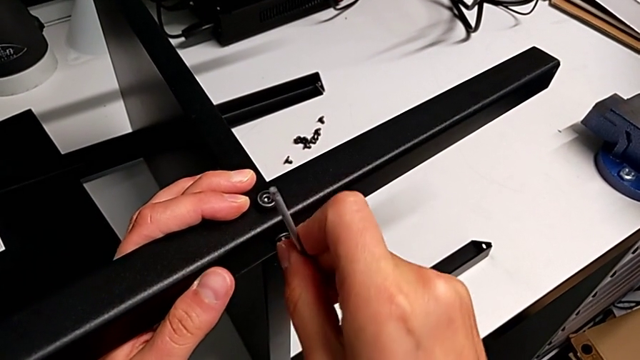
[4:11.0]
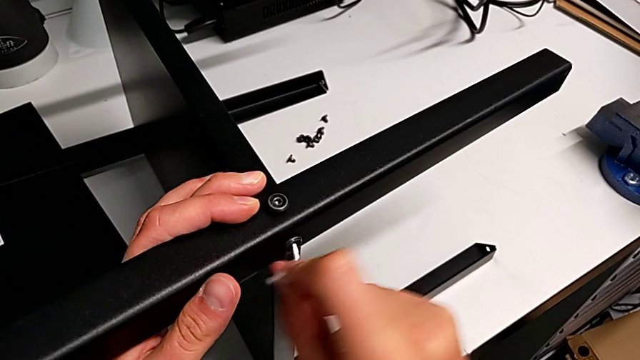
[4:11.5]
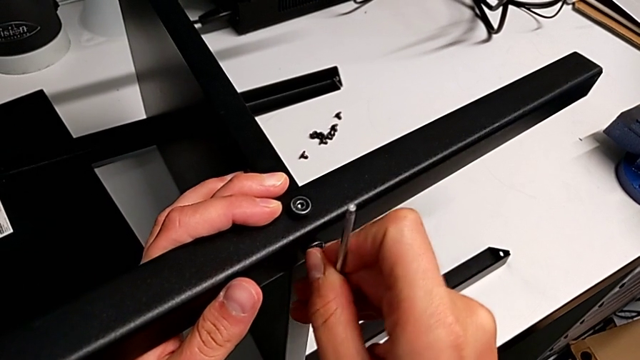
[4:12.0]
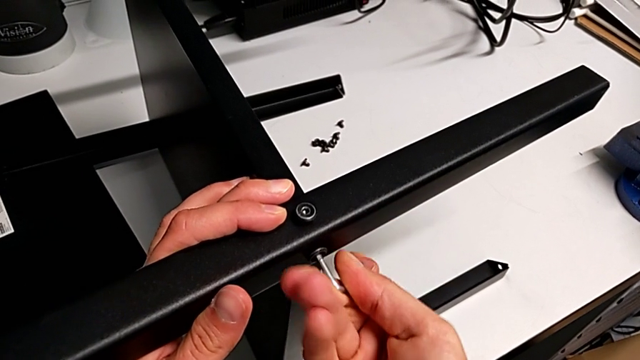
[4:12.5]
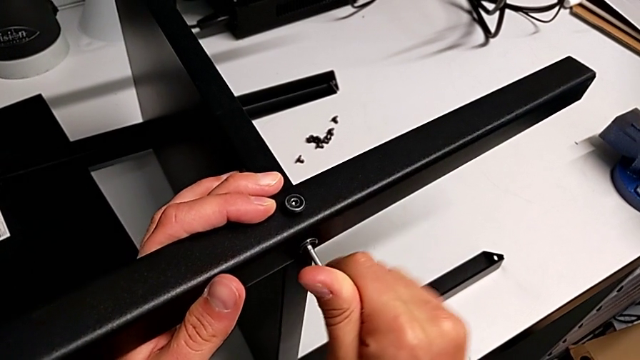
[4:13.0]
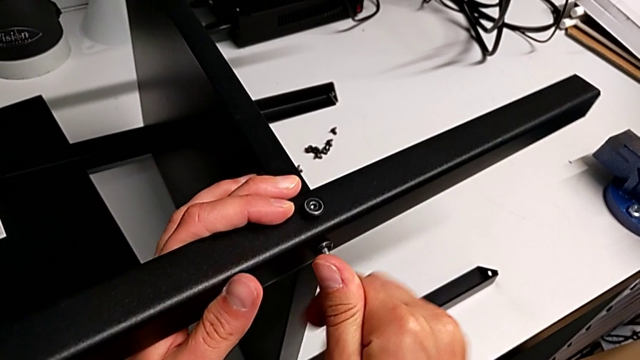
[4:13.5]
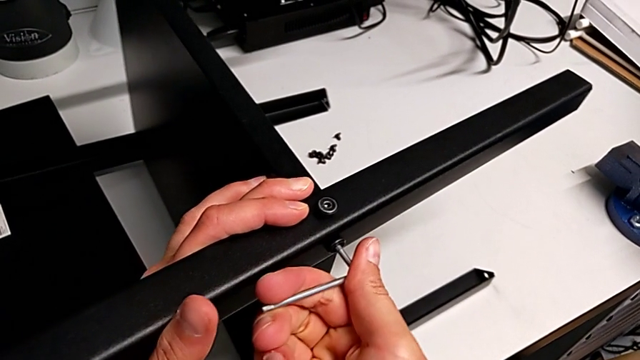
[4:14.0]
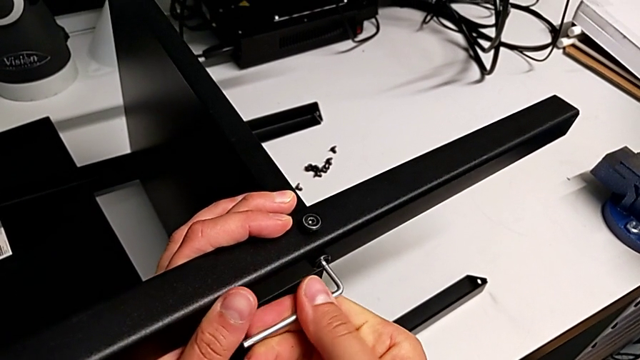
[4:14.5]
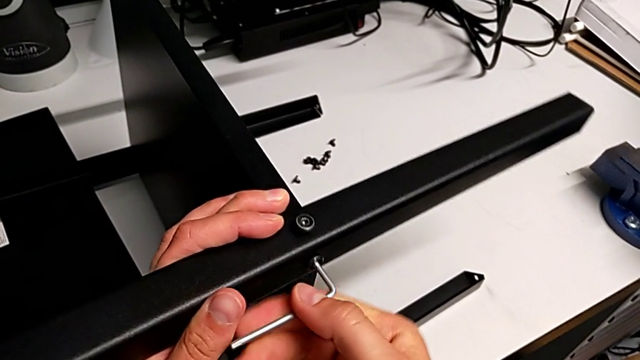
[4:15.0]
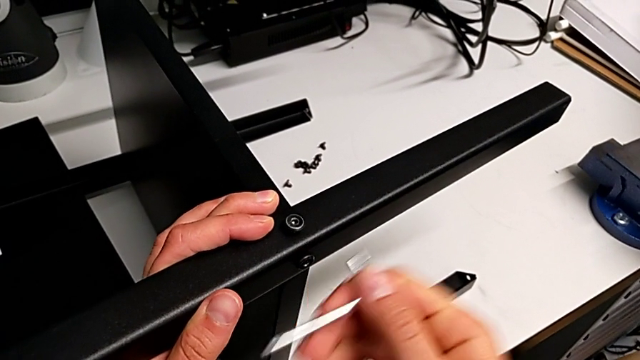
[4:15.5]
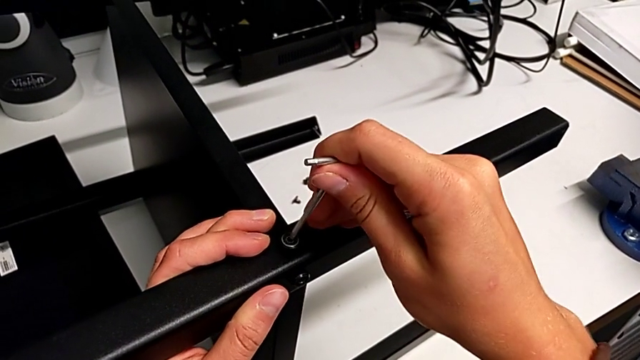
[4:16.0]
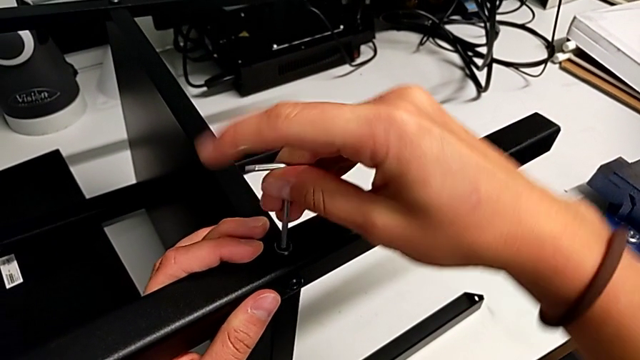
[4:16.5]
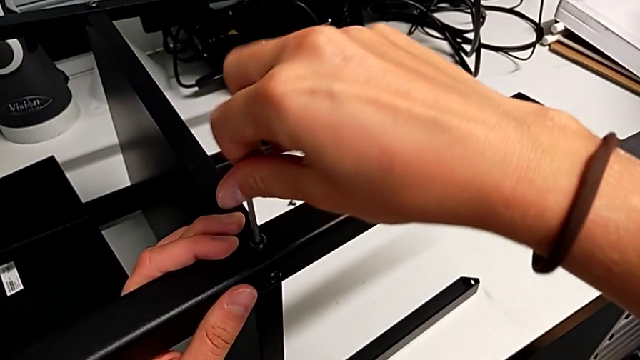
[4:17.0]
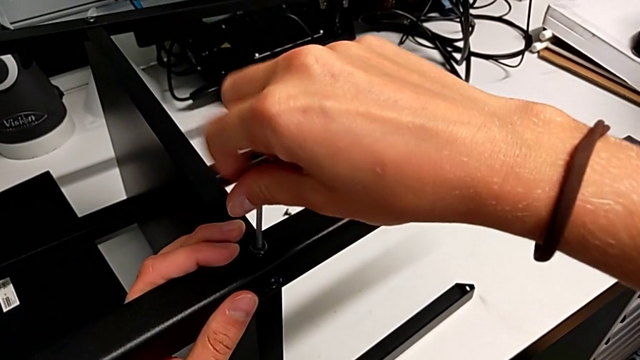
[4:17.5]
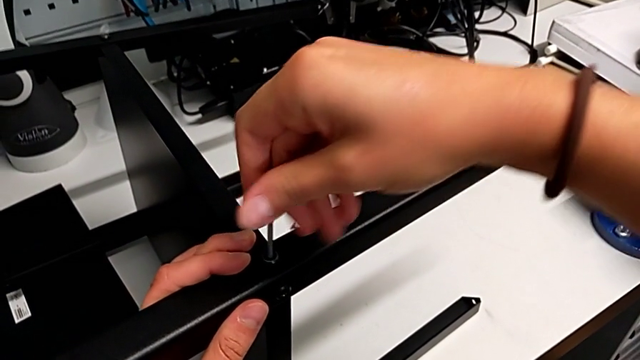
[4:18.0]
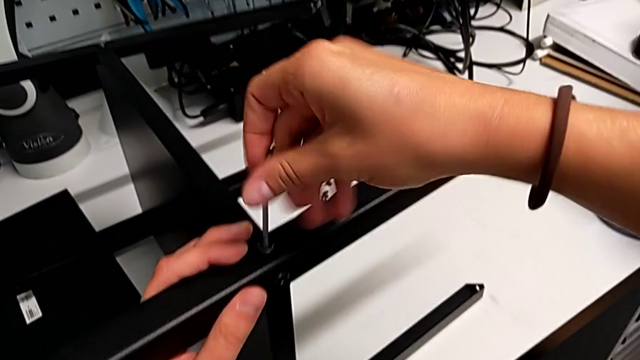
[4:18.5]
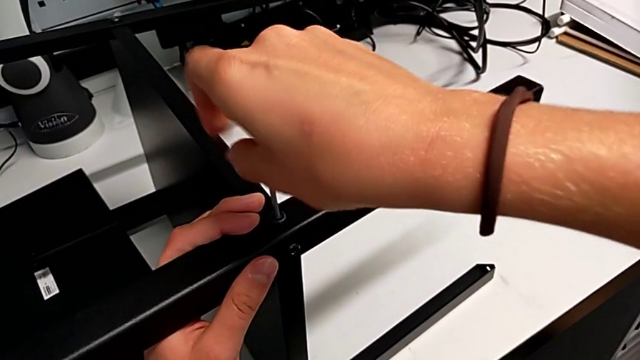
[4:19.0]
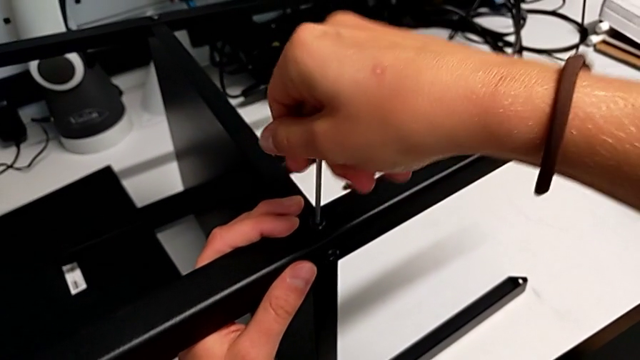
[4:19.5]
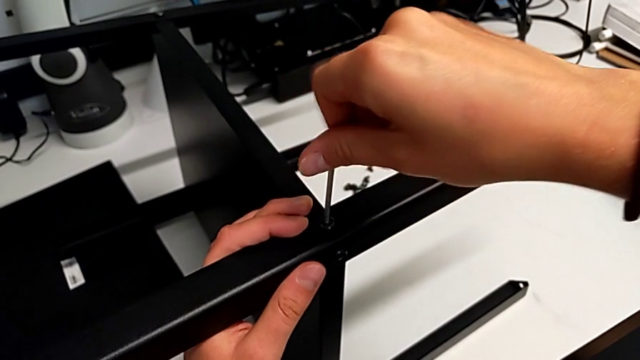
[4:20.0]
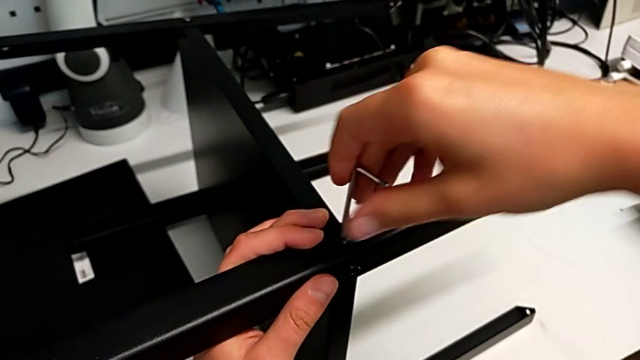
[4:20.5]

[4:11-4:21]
The camera wearer is screwing the fourth leg onto the bottom plate. They keep screwing the seventh hex socket head and screw the eighth hex socket head.

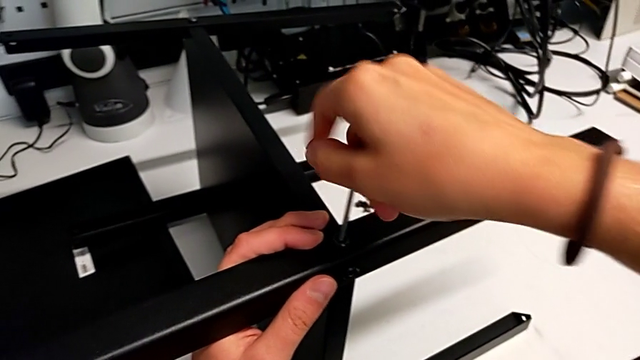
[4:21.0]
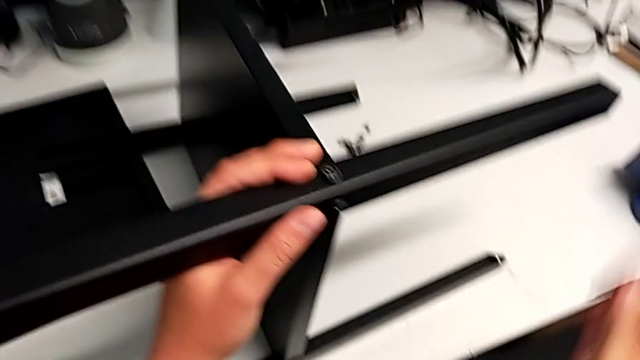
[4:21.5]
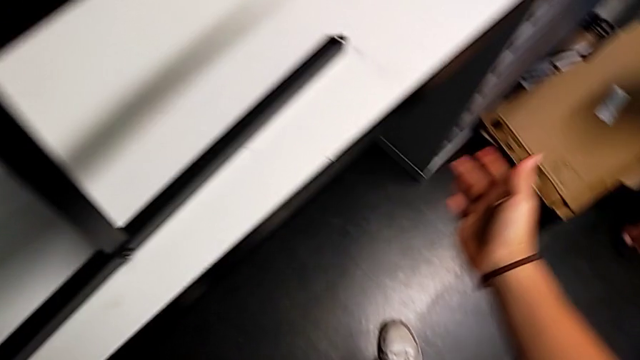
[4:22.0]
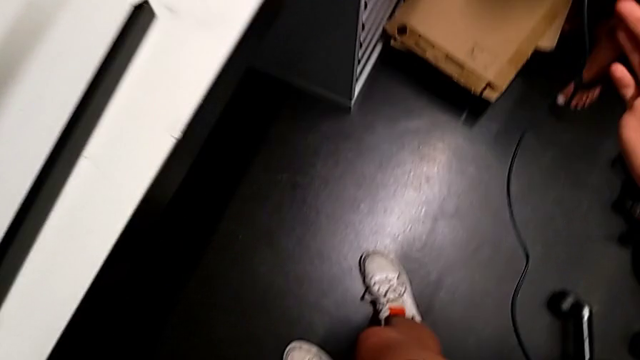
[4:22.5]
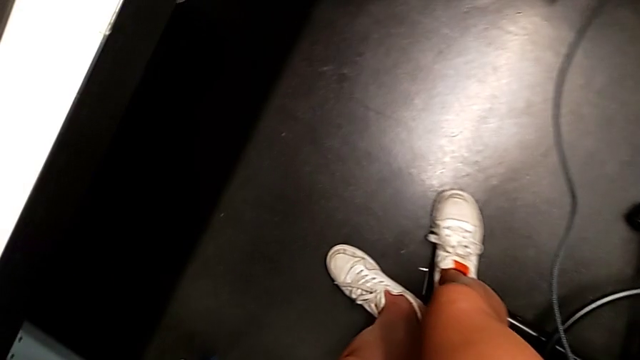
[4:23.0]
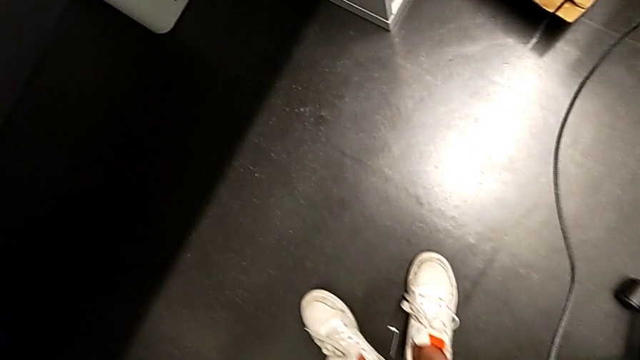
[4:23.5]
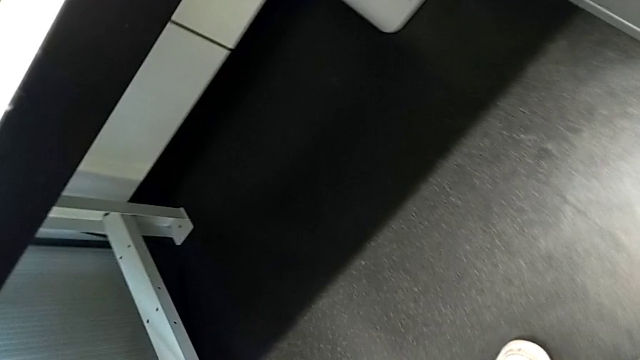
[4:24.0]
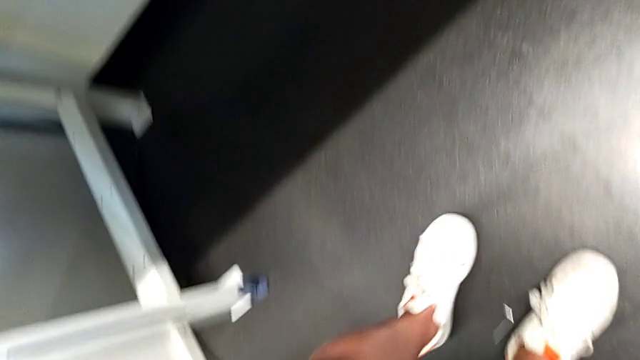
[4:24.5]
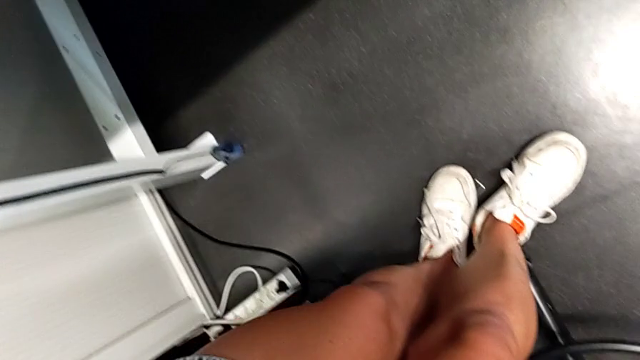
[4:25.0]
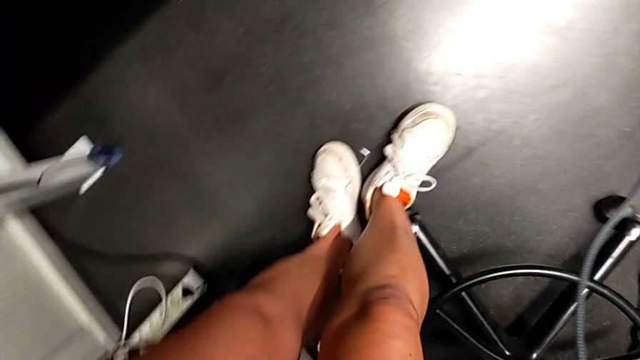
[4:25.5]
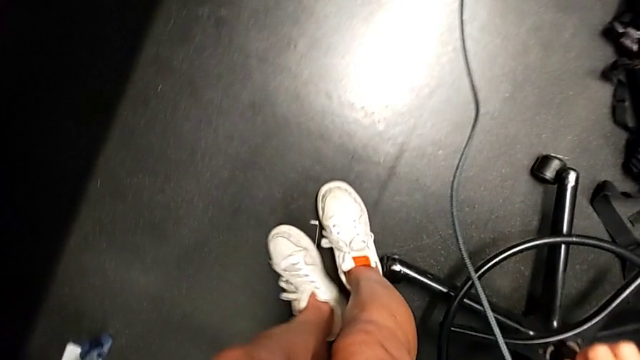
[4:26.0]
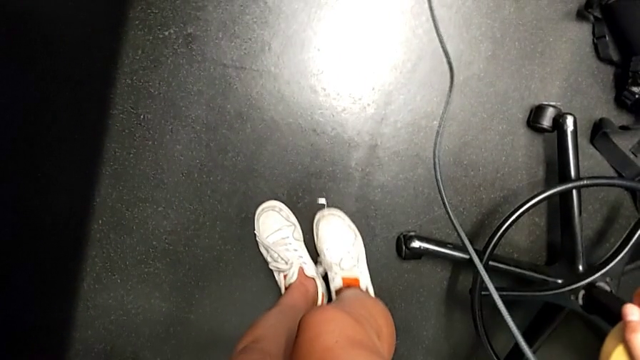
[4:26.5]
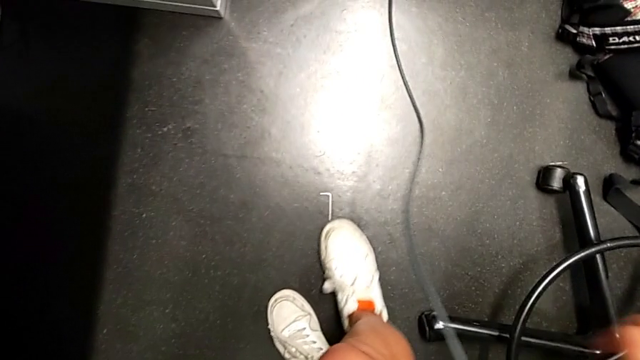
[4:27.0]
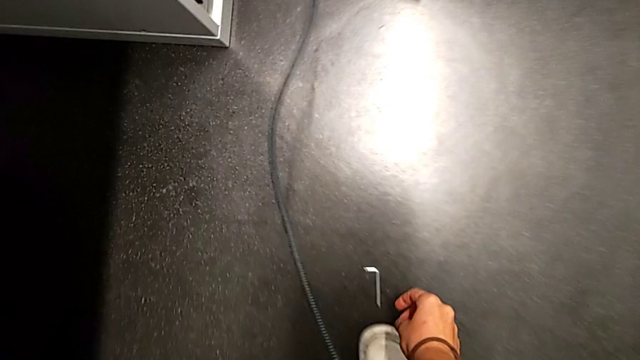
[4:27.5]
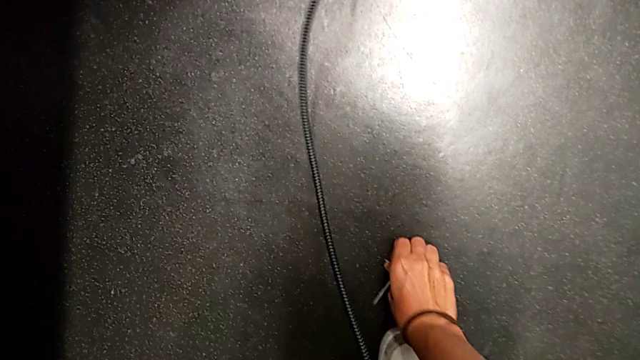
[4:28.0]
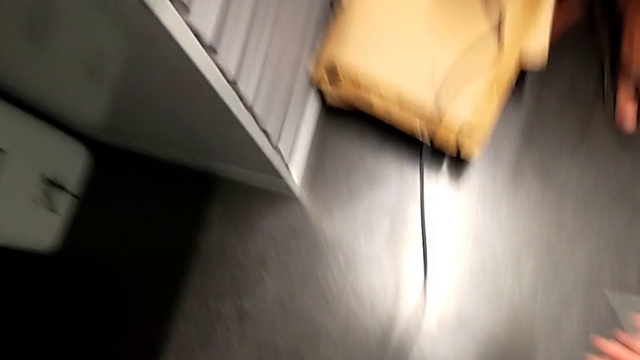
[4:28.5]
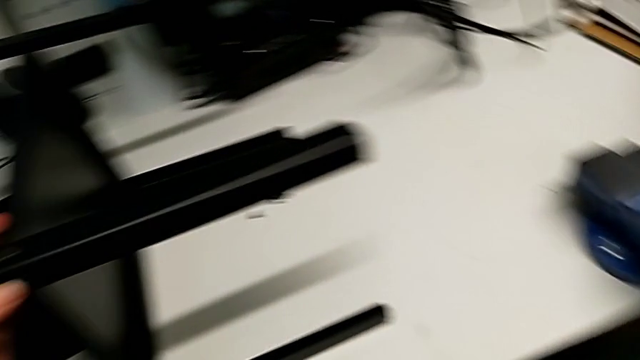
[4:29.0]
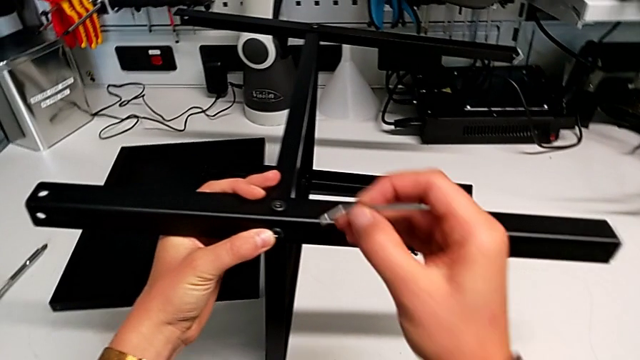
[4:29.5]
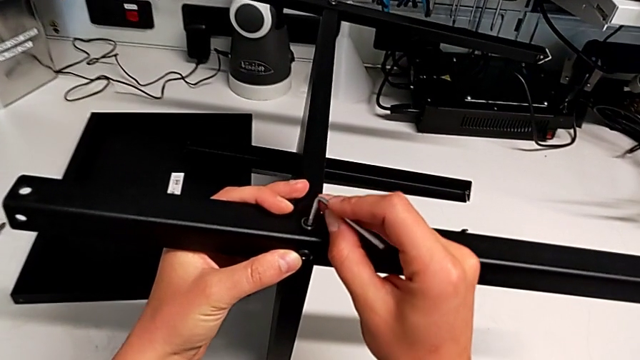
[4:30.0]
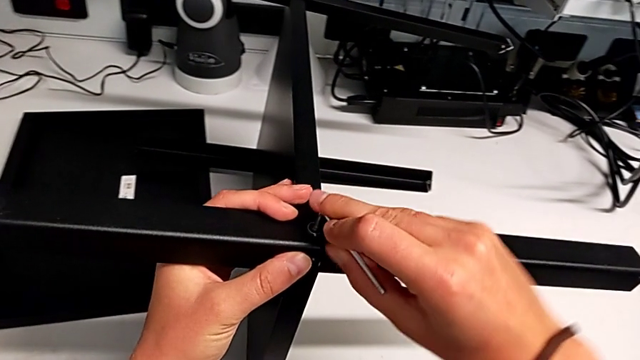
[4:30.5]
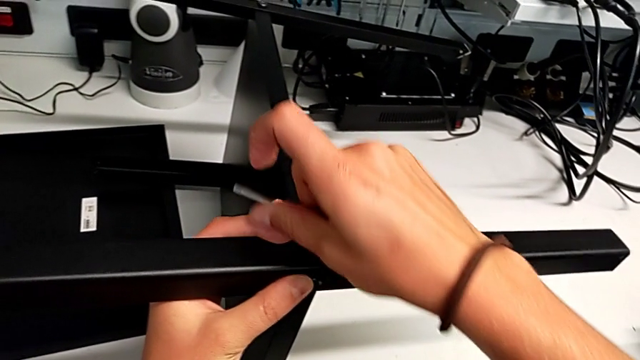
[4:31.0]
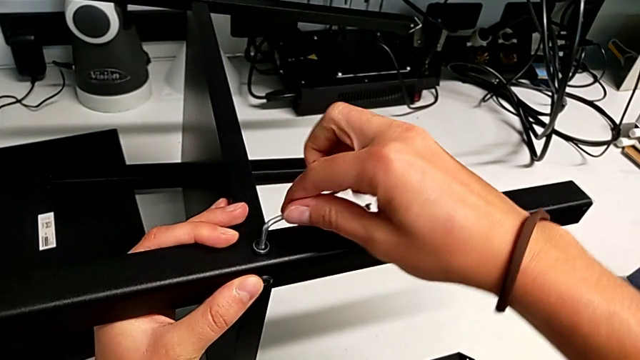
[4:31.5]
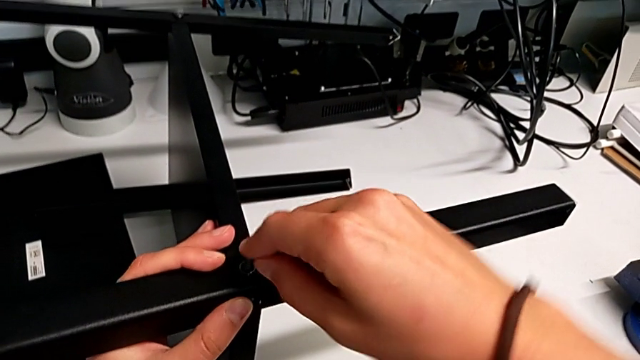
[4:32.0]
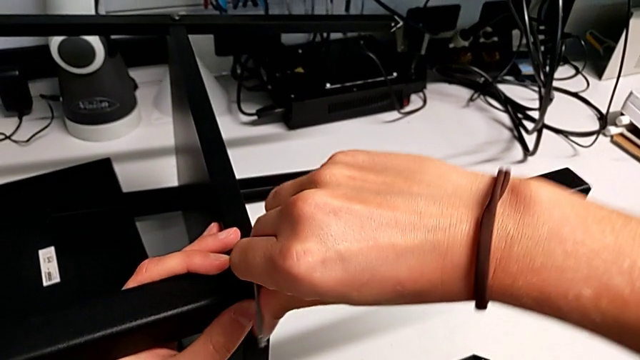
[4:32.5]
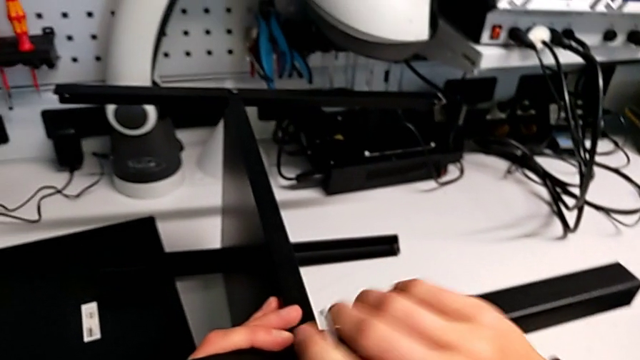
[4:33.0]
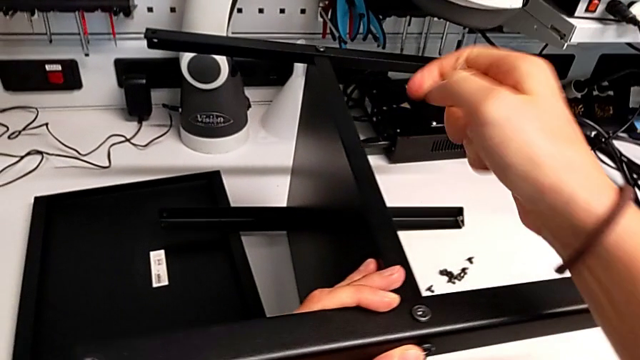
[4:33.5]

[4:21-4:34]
The camera wearer is screwing the fourth leg onto the bottom plate. They wrongly drop the Allen wrench, grab it and screw the eighth hex socket head.
